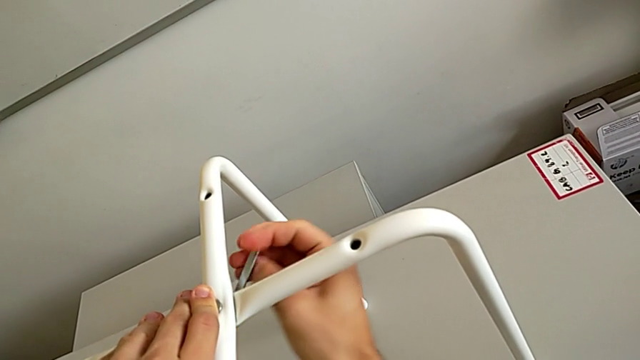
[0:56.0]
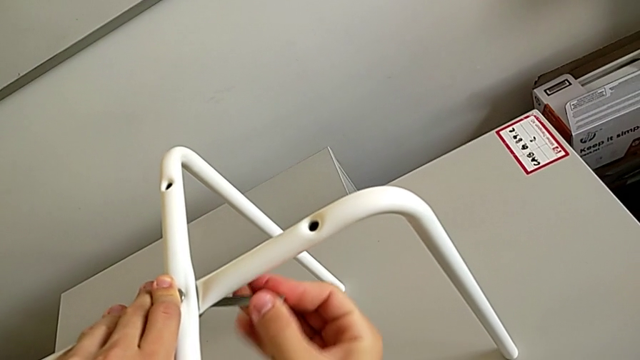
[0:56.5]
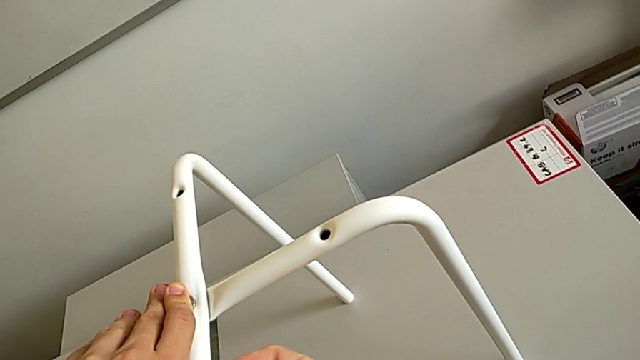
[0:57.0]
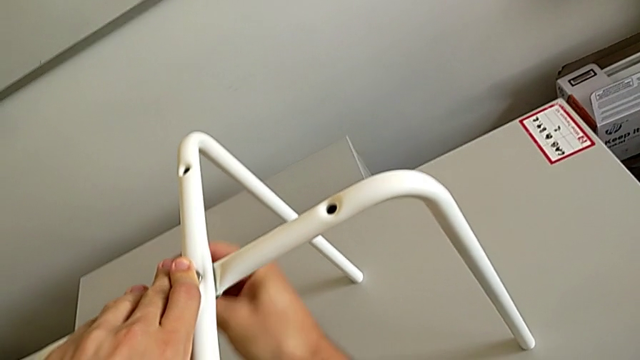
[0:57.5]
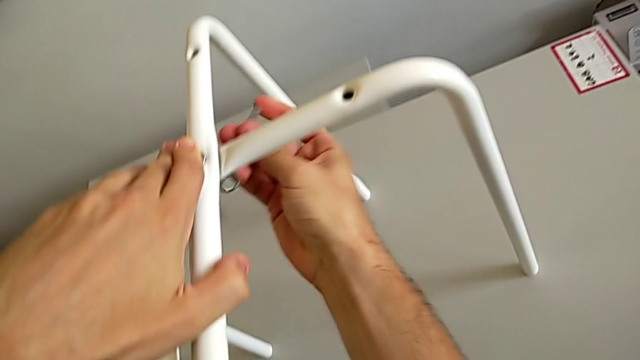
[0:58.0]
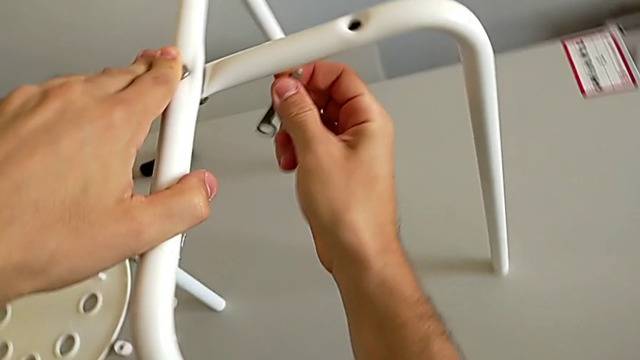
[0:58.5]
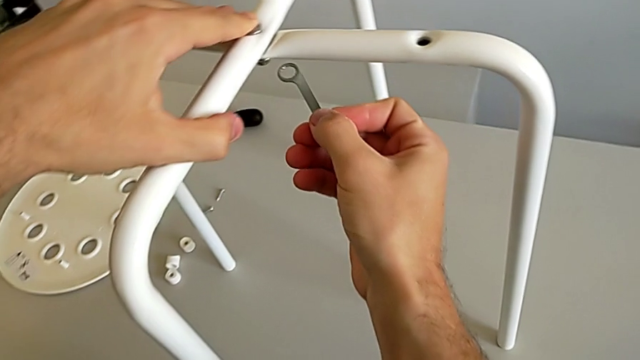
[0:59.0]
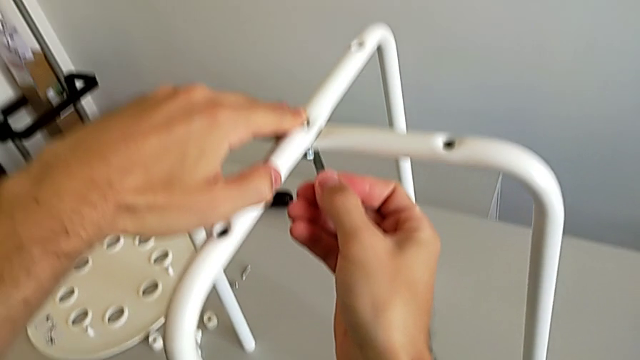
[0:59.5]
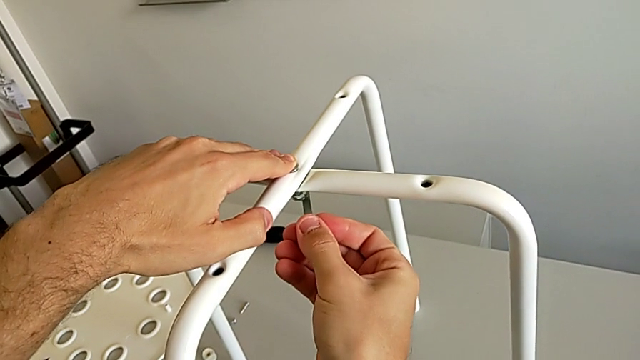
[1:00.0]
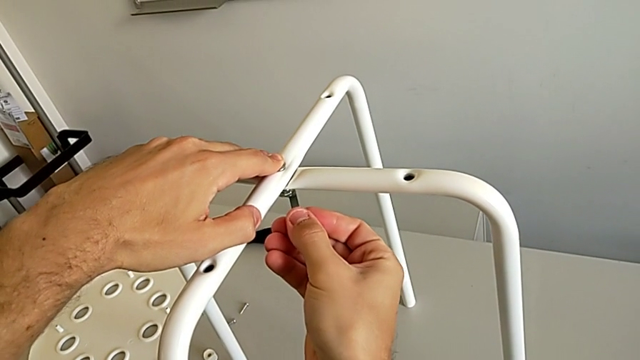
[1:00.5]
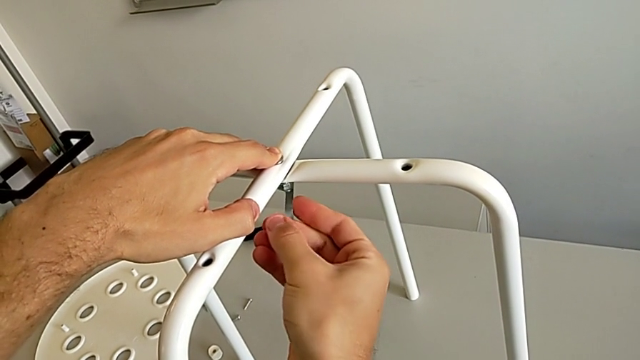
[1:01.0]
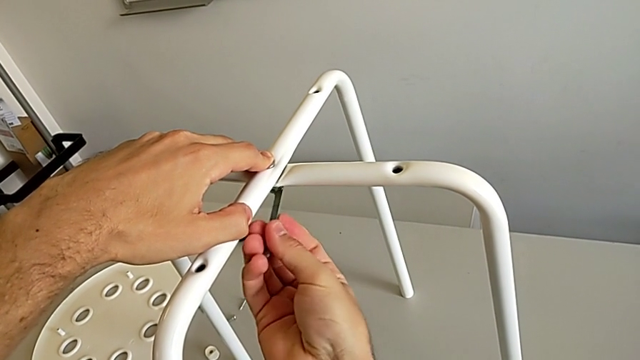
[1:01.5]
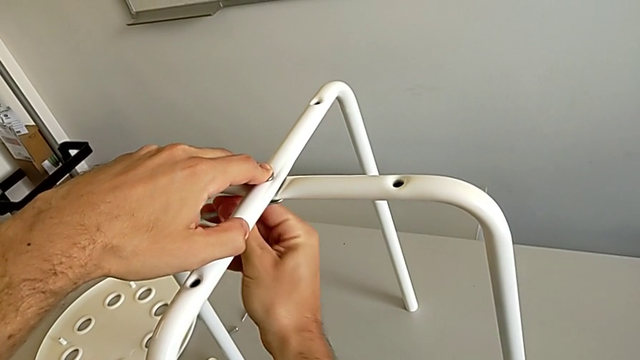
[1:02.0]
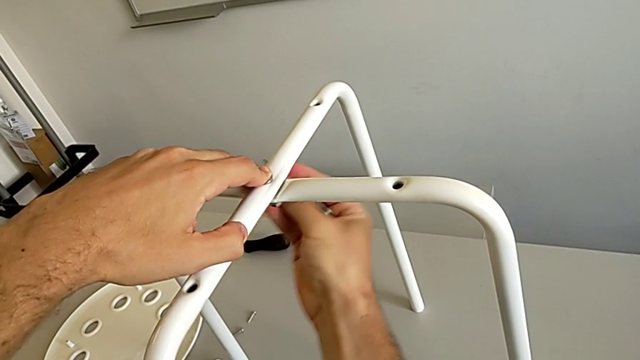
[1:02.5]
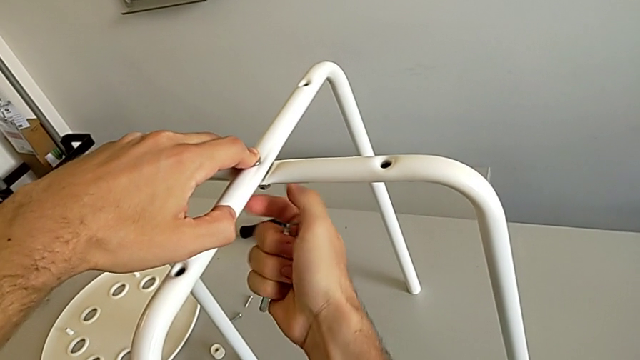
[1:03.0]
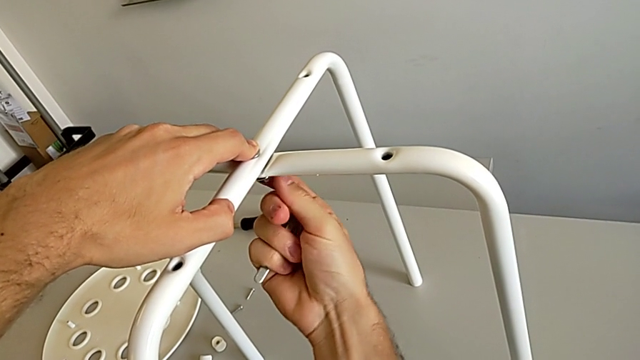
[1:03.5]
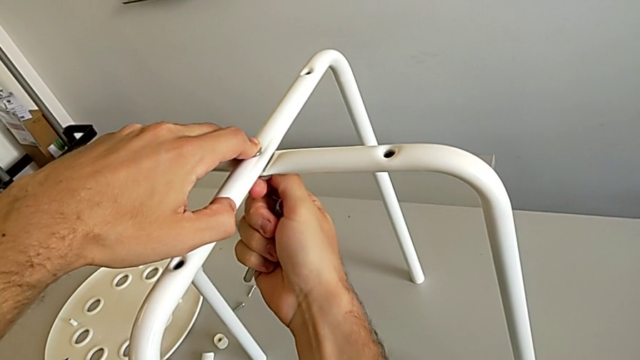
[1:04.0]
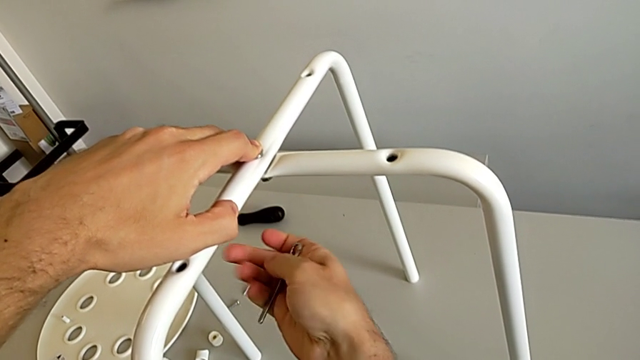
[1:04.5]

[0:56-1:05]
The camera wearer is assembling the white legs. They screw the hex nut, withdraw the hexagonal wrench and screw the hex nut.

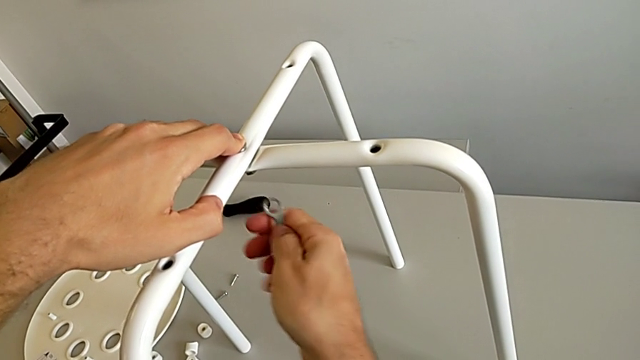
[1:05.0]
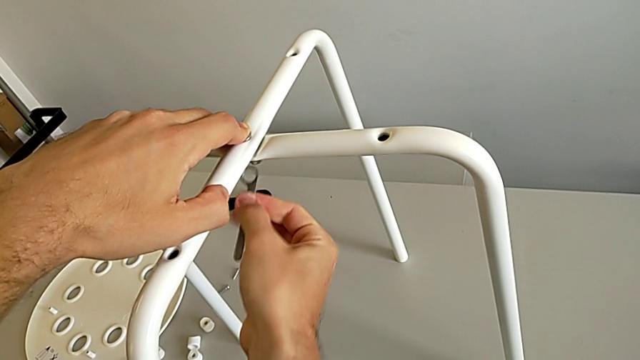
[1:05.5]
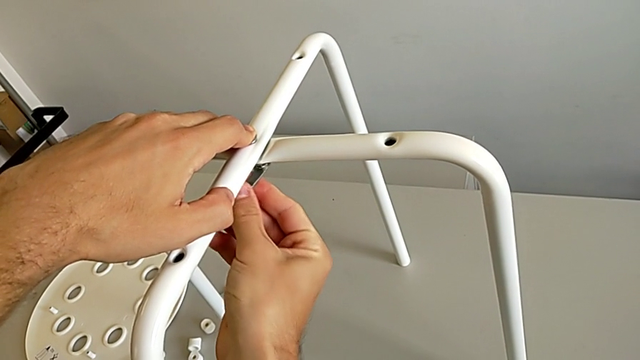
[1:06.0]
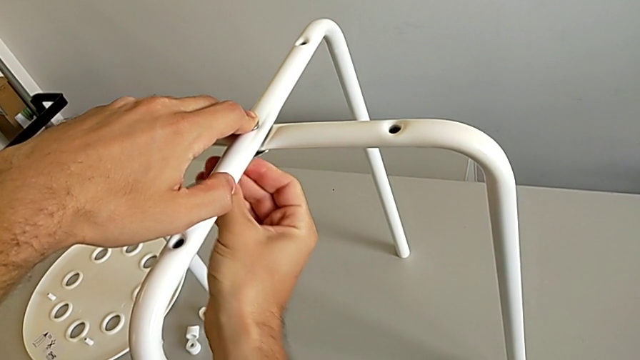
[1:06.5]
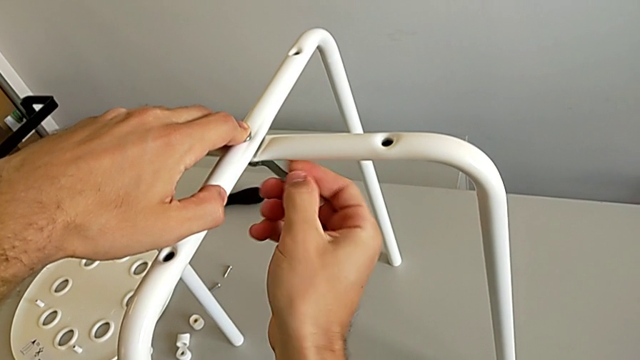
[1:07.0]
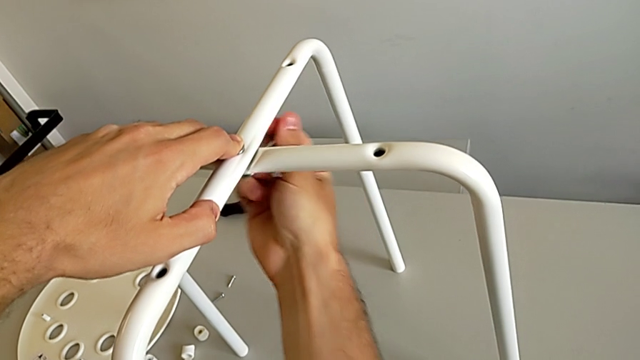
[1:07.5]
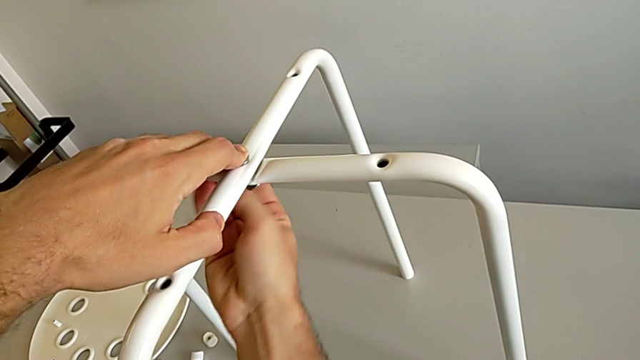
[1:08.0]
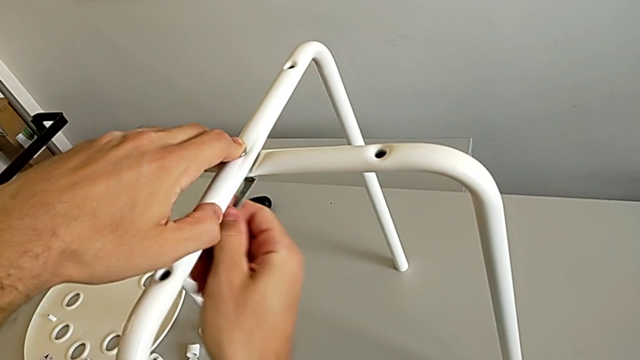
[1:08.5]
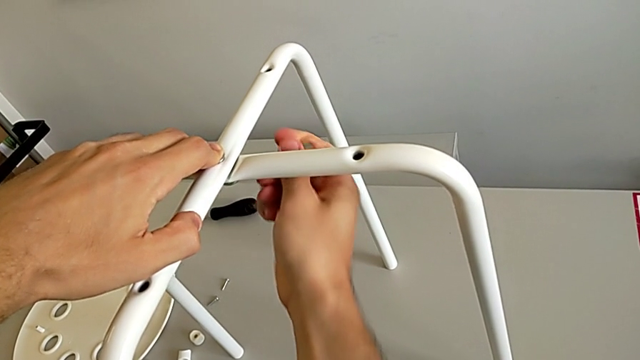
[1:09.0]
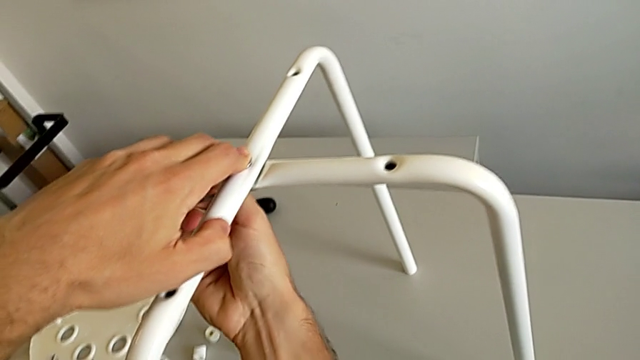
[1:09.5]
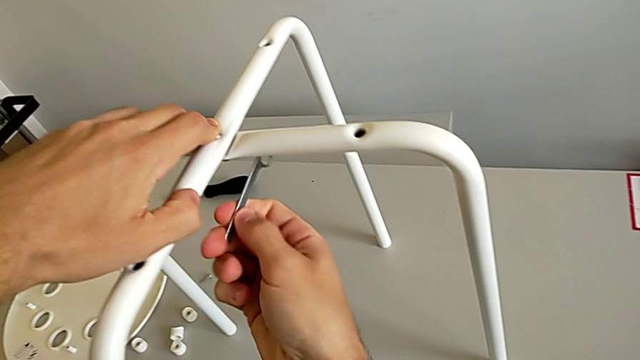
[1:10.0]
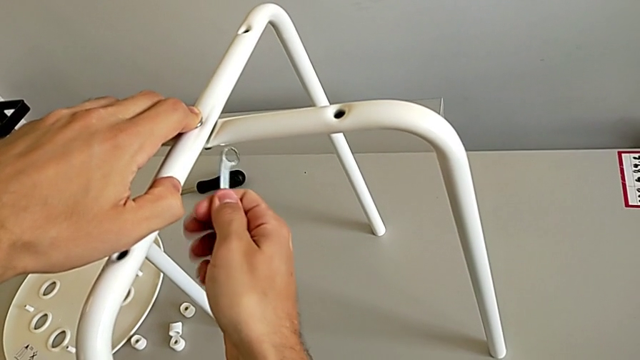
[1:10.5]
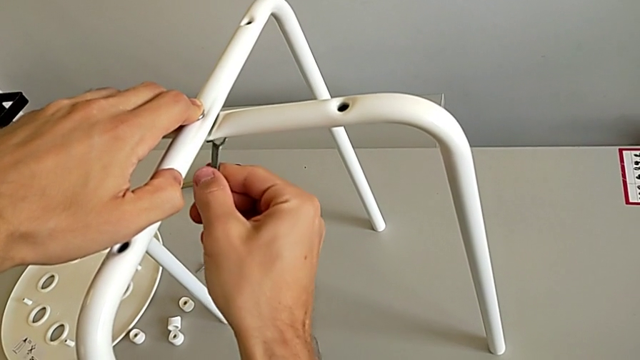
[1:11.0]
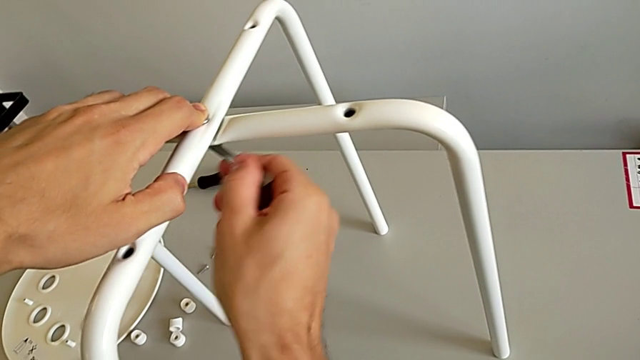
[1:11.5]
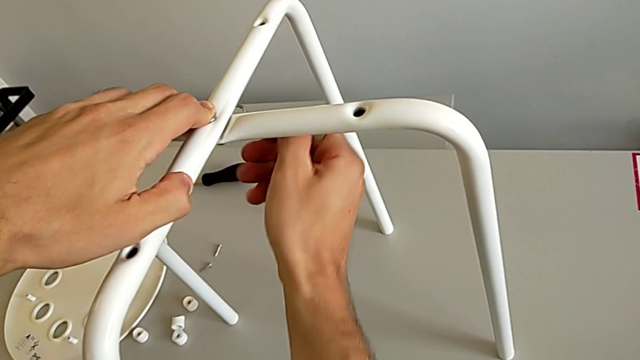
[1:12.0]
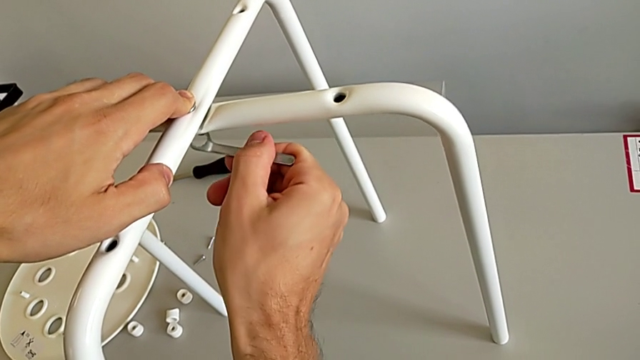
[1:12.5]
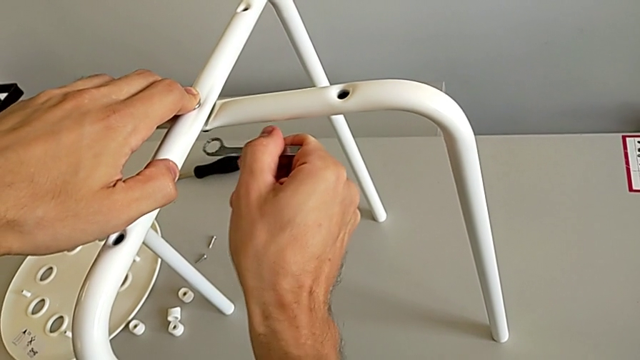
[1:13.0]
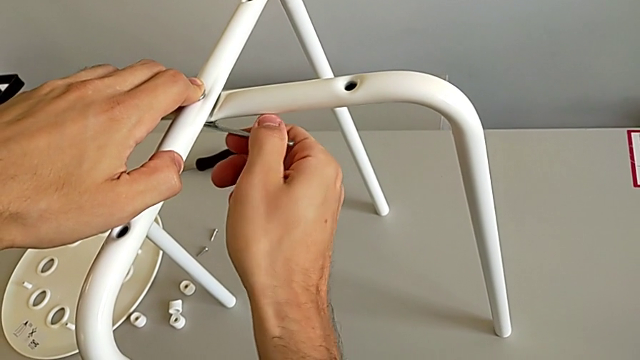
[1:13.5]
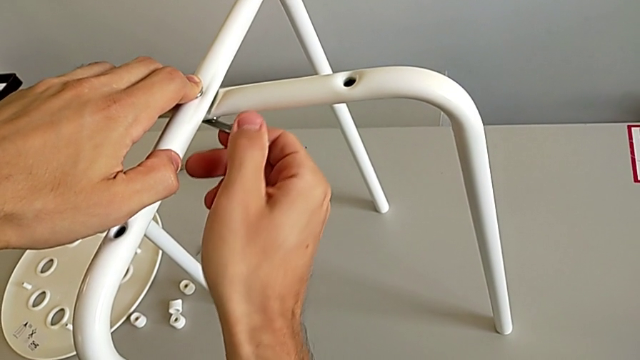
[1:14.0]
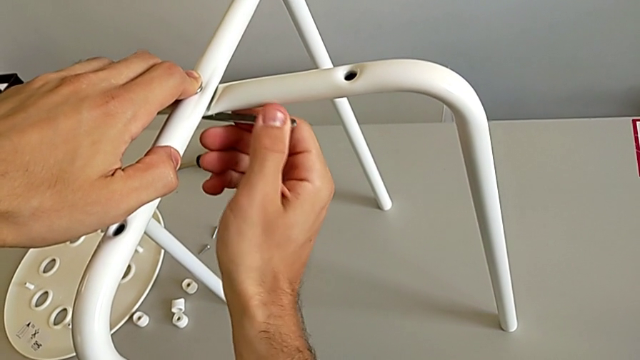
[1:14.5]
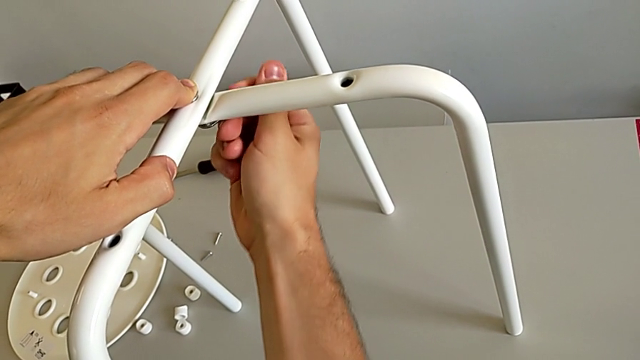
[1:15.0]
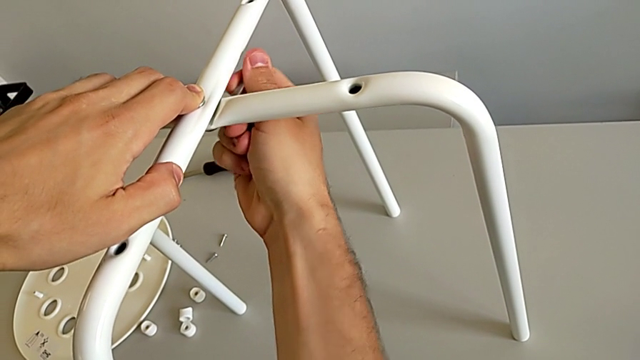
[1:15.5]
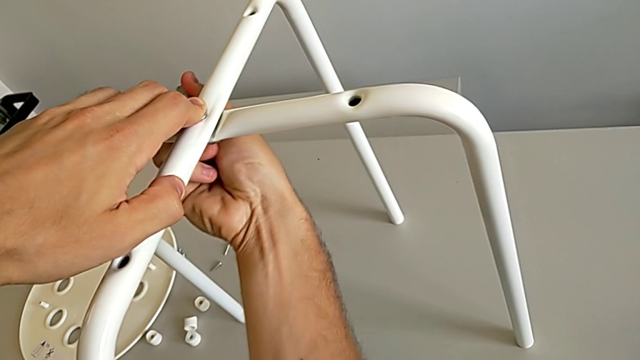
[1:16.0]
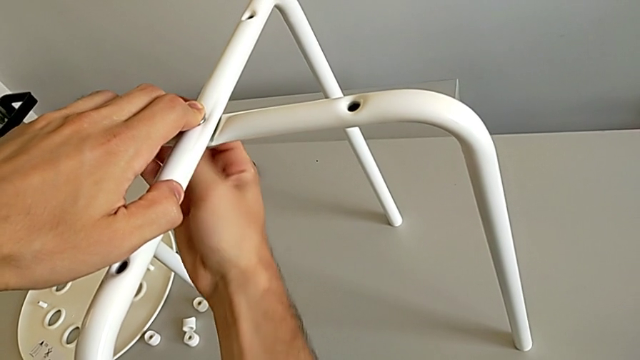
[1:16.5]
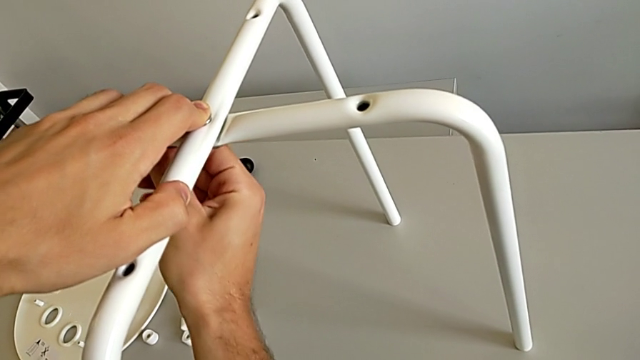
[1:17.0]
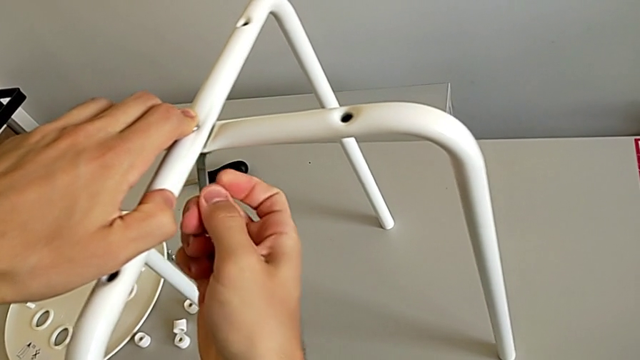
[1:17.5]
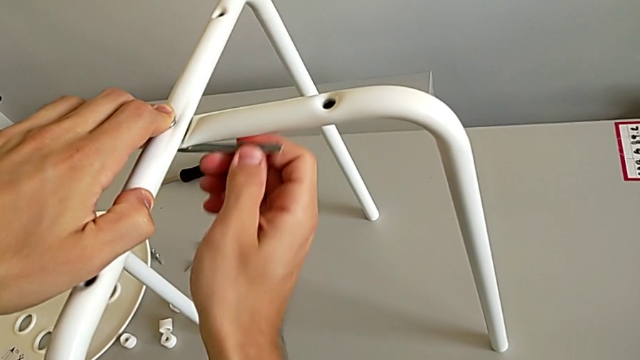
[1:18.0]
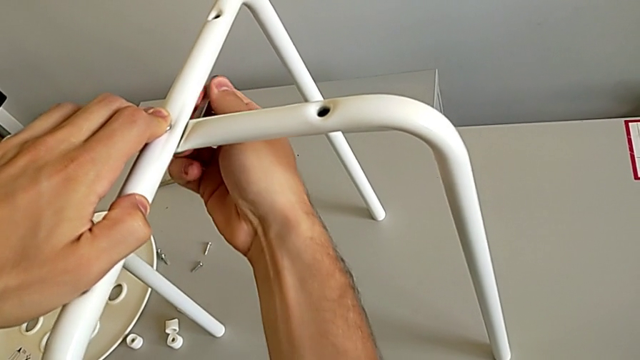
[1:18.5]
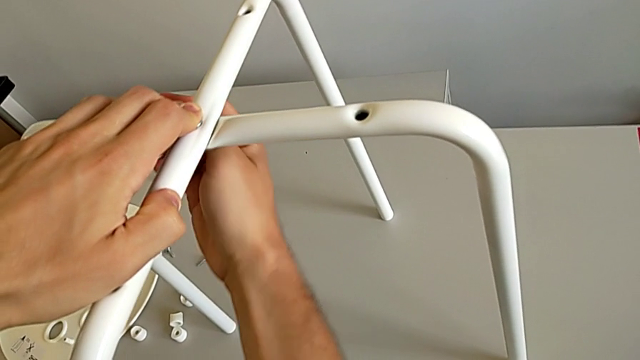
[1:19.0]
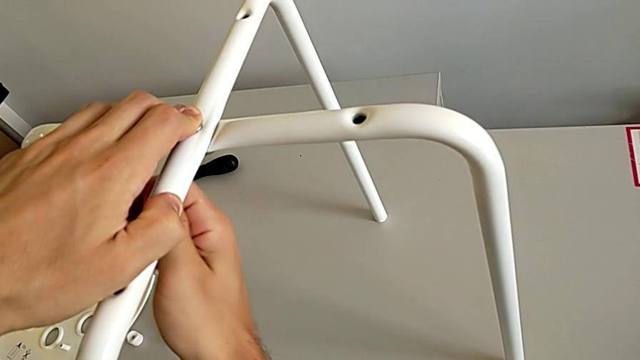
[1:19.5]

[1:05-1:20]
The camera wearer is assembling the white legs. They insert the hexagonal wrench and begin to screw the hex nut.
